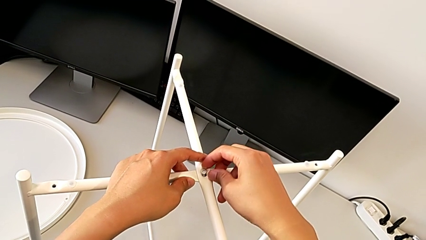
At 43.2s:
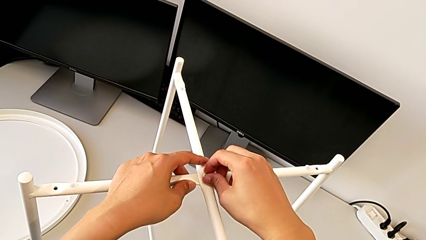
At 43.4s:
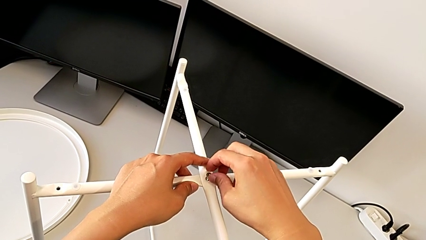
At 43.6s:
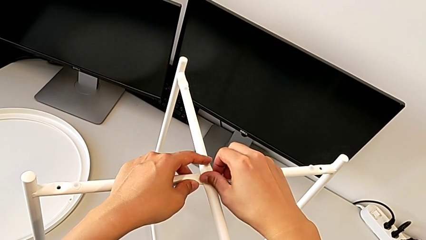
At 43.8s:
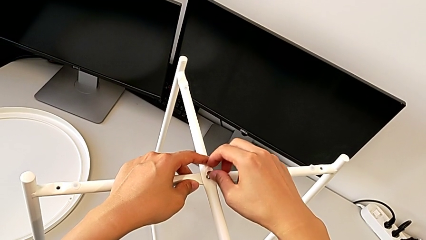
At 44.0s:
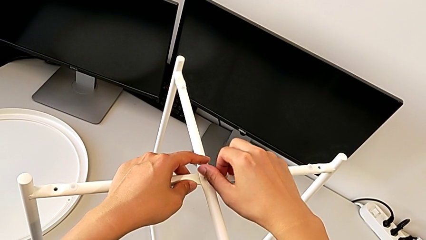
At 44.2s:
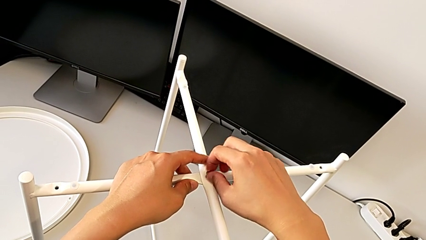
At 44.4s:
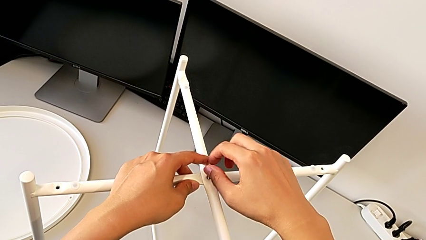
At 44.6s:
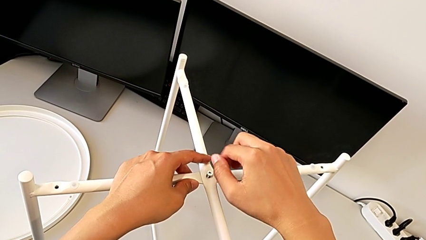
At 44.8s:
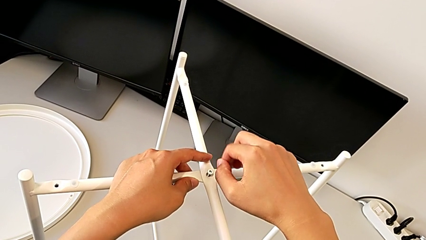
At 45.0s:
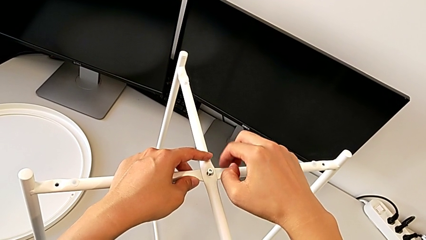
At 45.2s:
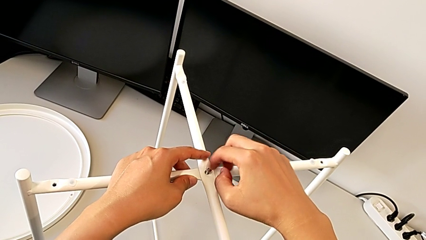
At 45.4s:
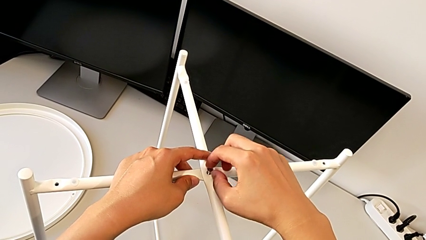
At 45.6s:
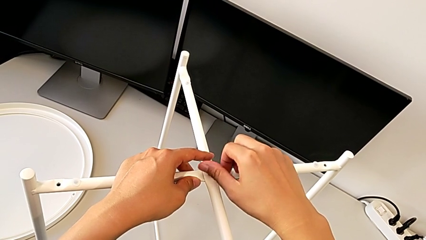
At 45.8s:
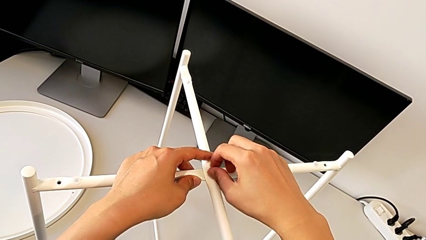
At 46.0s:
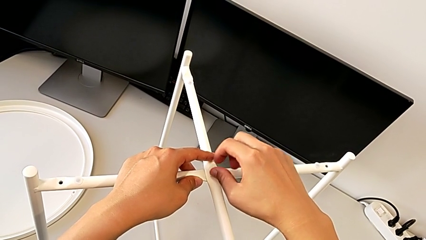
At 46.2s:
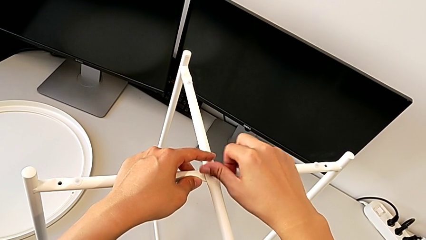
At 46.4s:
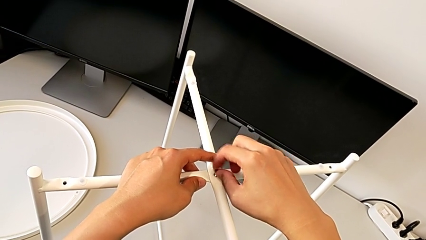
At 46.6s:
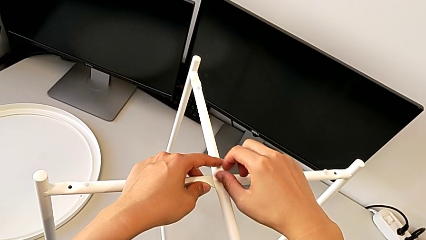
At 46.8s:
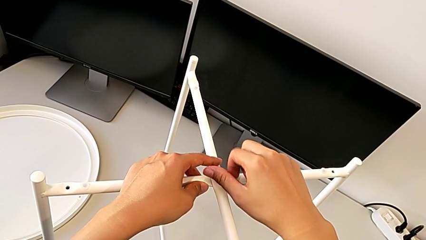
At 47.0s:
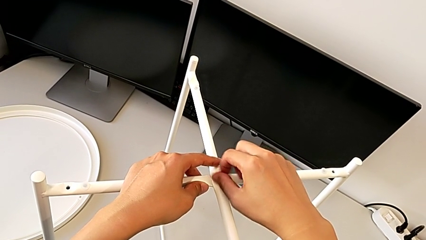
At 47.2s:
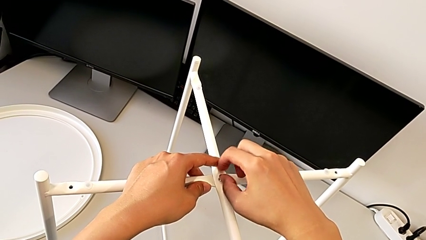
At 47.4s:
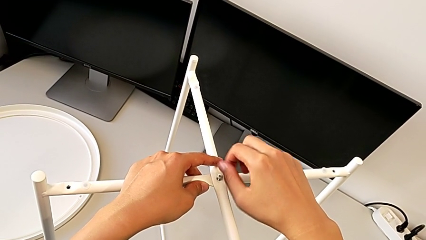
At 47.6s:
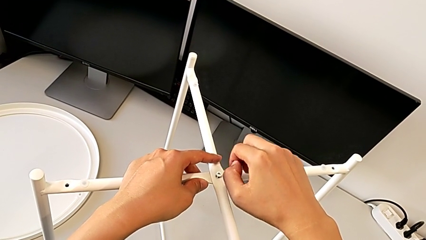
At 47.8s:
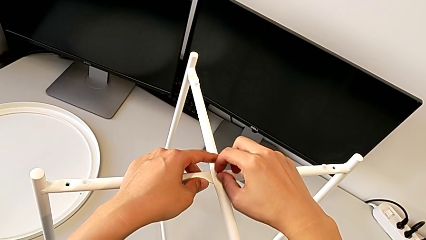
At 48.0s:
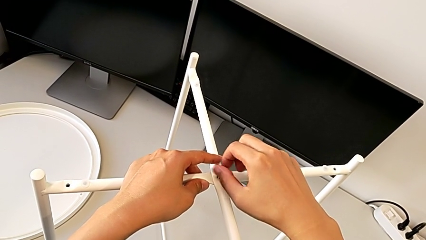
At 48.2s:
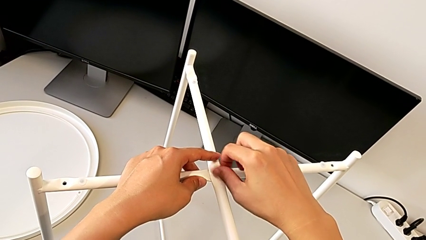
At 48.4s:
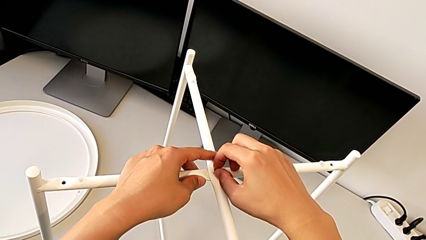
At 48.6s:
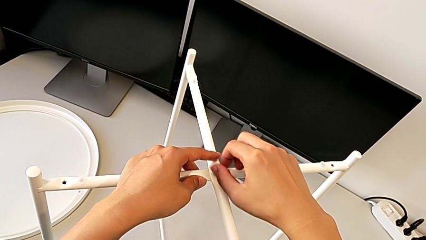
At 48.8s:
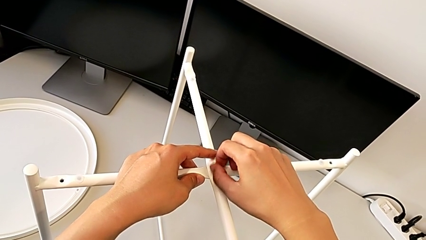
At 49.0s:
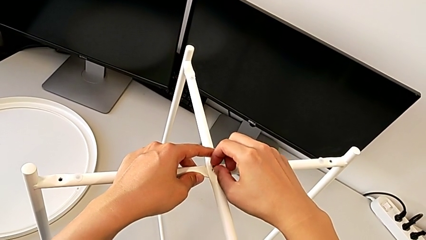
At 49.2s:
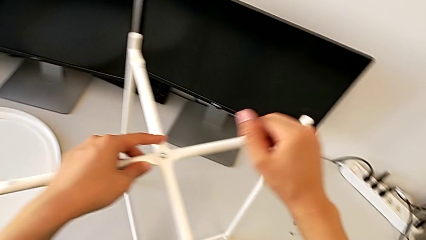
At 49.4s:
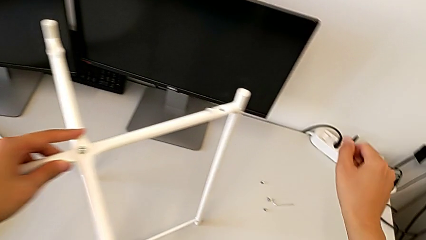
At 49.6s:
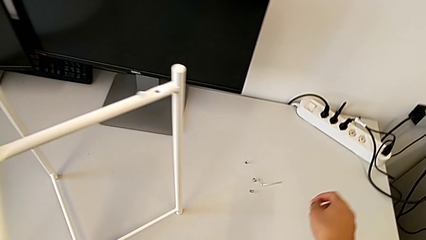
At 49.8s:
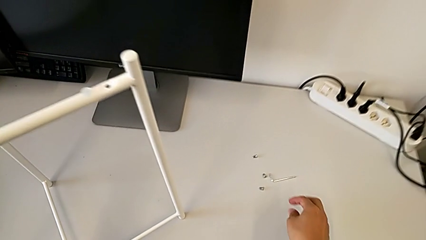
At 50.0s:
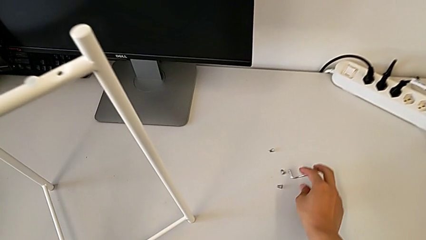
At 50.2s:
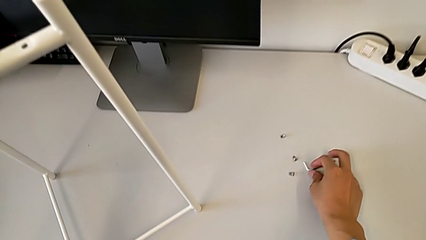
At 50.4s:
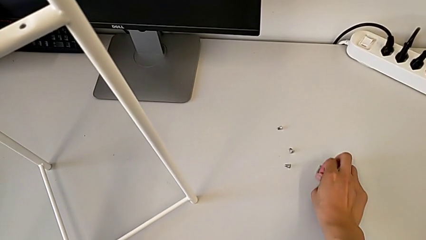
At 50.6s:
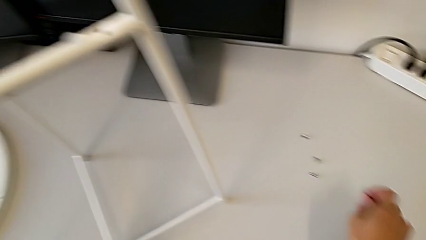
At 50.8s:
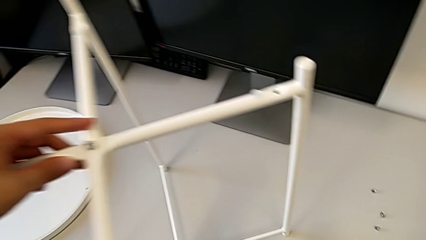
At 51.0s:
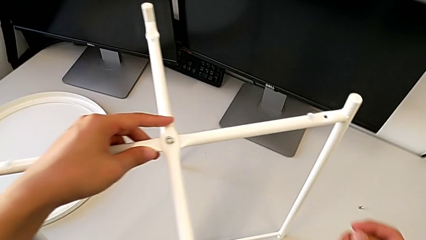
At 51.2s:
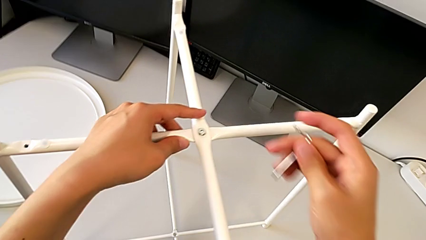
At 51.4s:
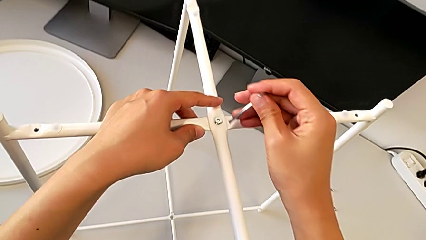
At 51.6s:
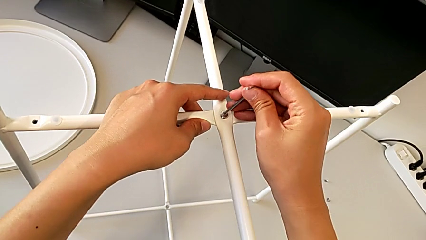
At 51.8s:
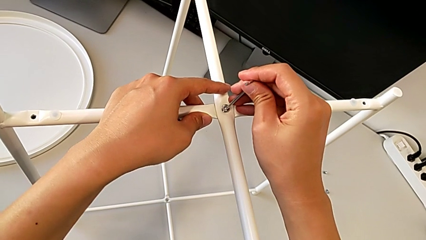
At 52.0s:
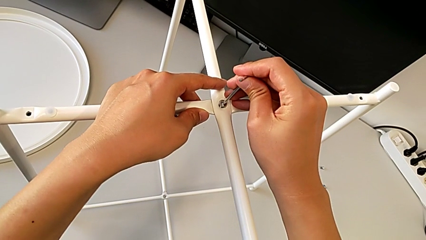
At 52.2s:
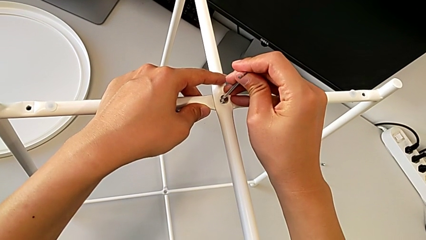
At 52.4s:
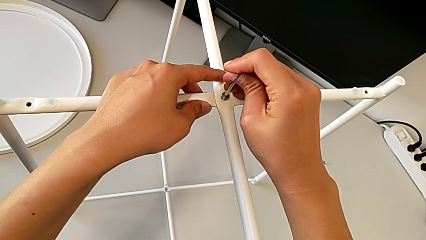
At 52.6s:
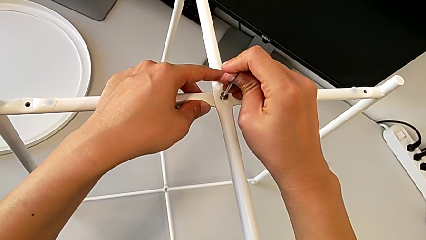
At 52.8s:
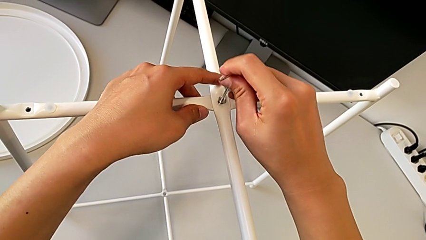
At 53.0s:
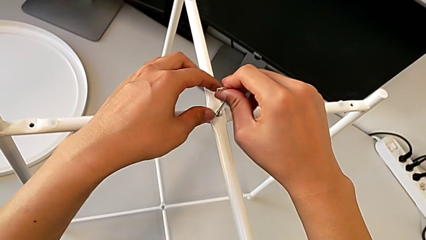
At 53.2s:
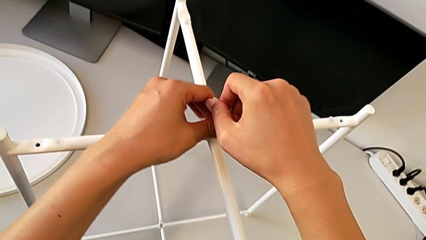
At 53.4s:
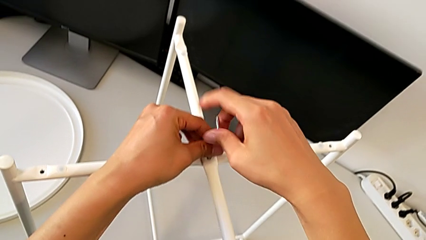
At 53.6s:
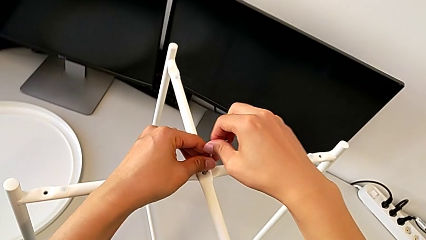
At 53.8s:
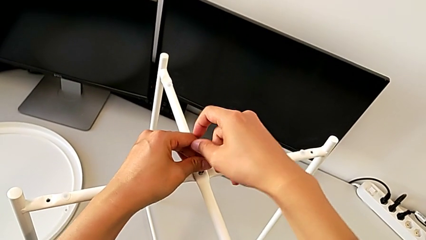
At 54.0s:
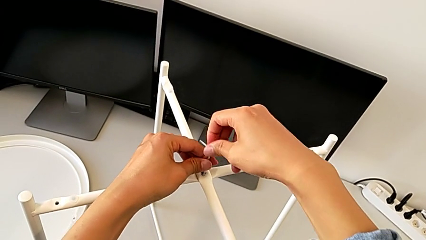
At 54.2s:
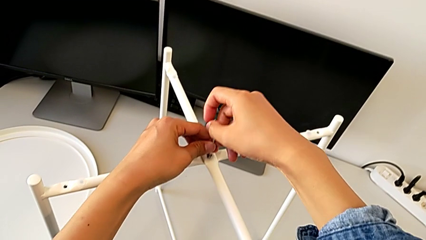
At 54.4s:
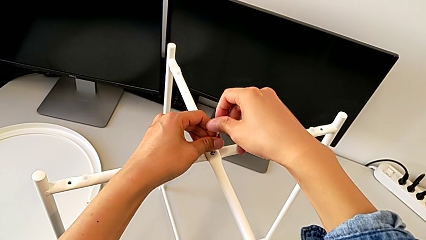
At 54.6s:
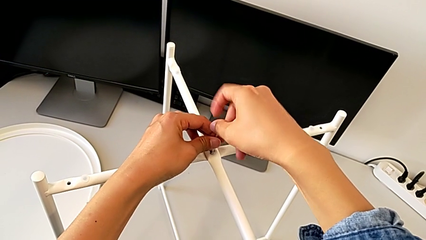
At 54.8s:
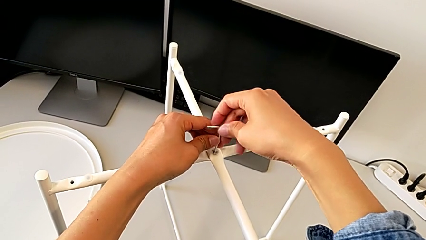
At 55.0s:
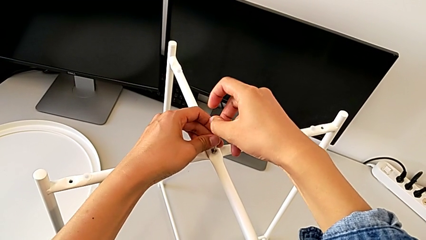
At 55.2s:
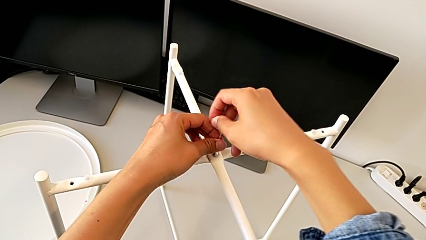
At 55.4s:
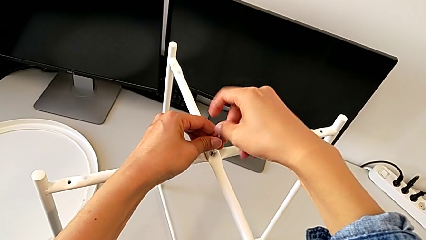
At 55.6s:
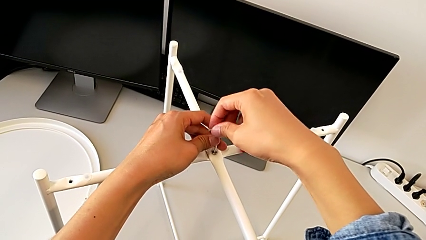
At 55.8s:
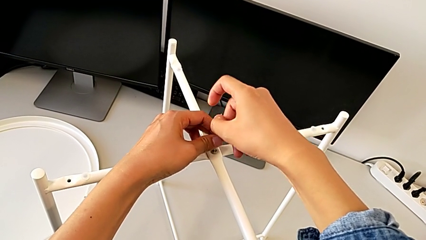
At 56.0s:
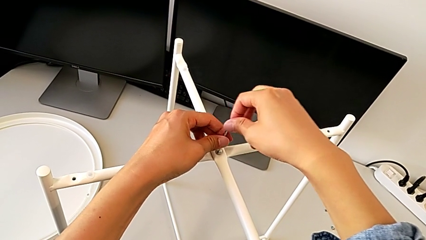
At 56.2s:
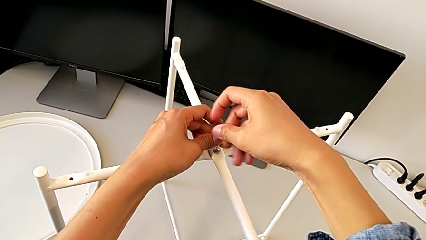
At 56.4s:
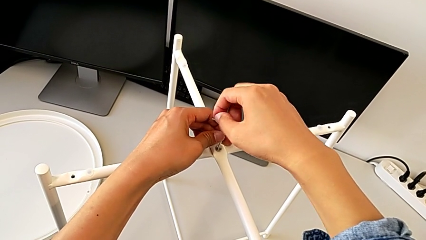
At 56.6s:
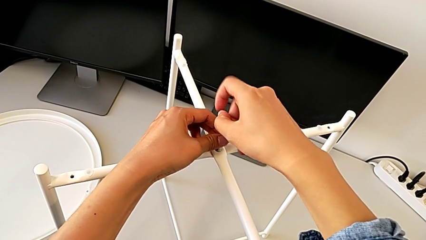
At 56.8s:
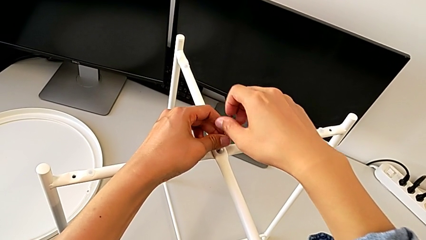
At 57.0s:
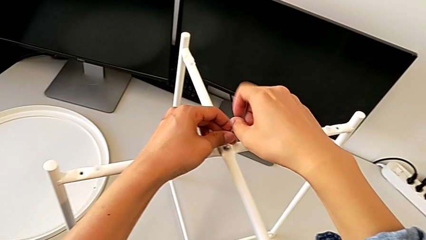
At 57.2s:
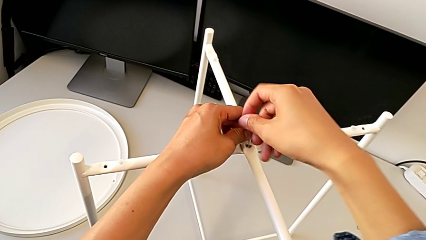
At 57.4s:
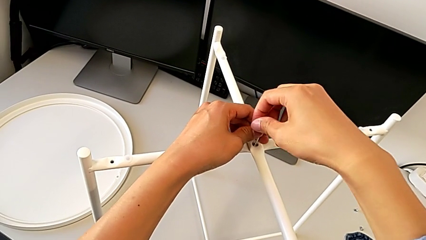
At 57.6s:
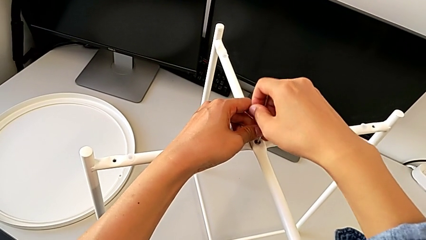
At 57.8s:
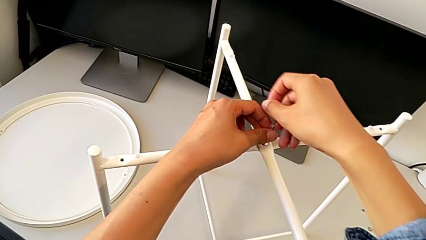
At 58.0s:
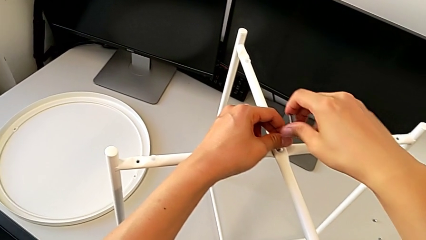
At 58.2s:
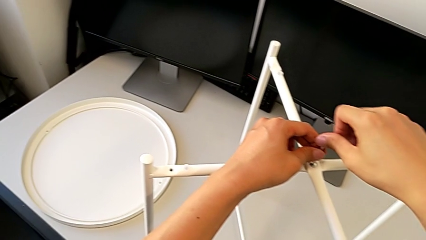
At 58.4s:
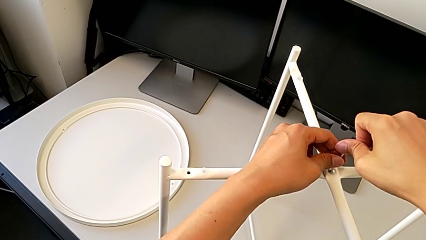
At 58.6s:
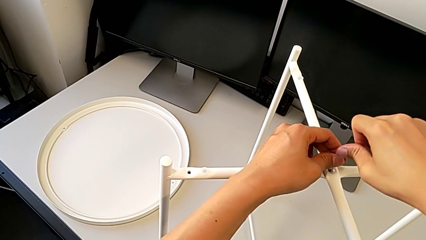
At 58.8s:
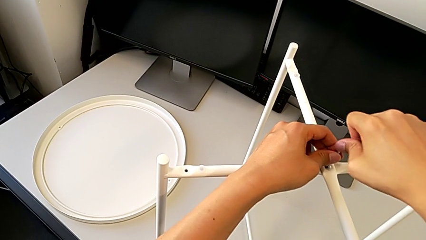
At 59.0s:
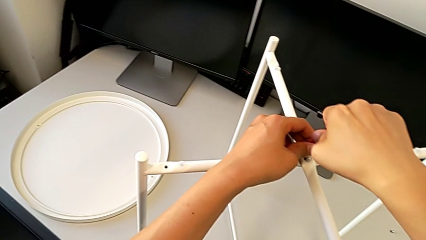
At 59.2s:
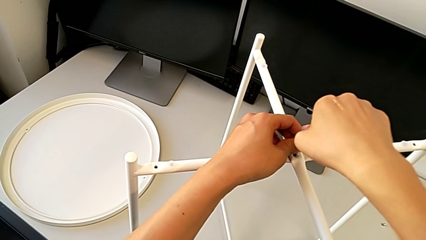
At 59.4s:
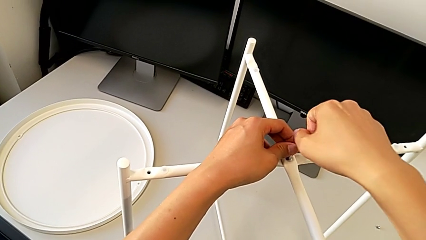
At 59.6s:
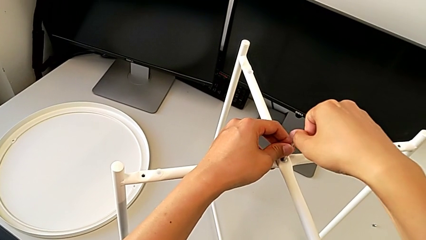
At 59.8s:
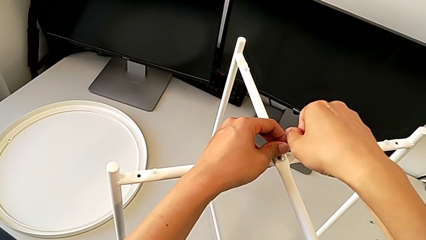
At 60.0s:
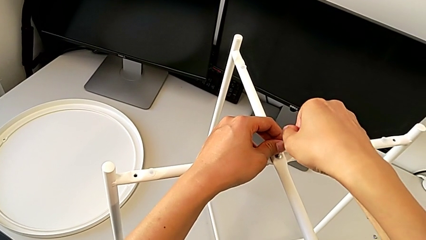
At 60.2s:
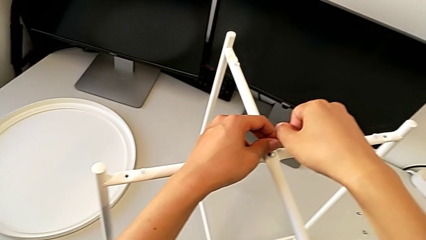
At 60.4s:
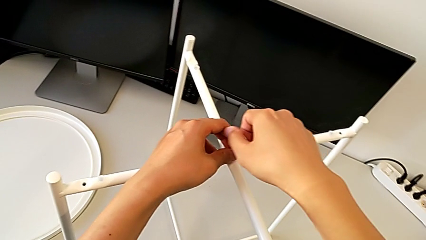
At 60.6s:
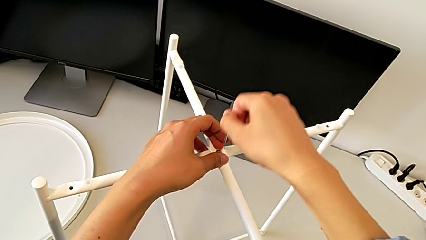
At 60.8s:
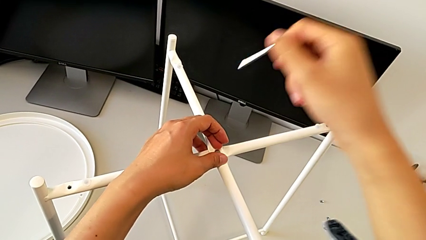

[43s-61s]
The camera wearer is assembling the top screw into the legs. They screw the hex socket head, grab the Allen wrench, insert it, screw the hex socket head and withdraw the Allen wrench.
